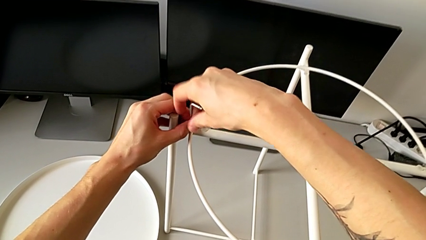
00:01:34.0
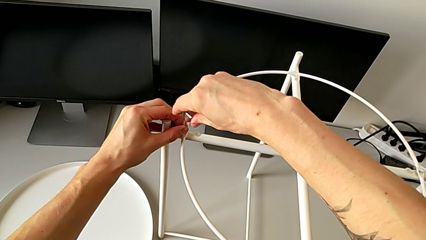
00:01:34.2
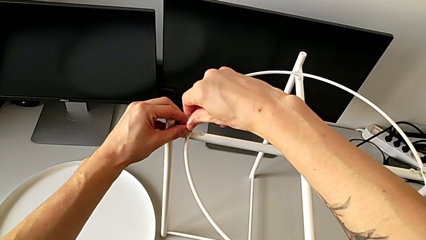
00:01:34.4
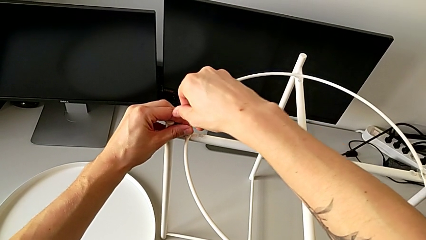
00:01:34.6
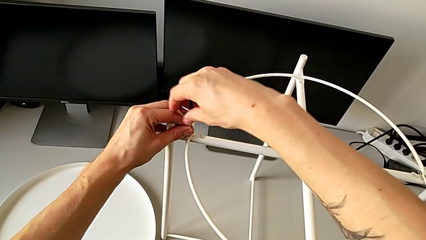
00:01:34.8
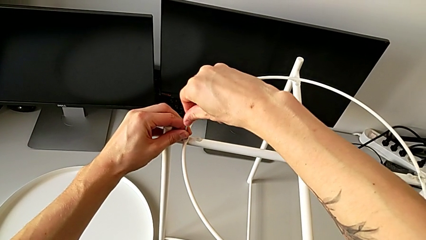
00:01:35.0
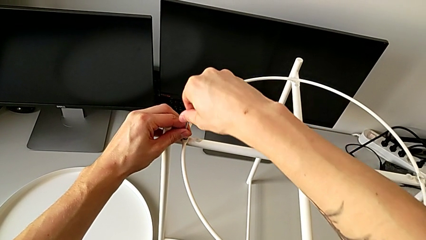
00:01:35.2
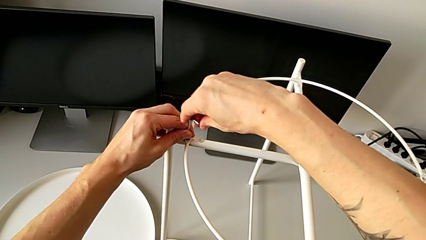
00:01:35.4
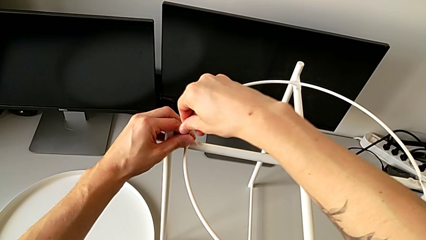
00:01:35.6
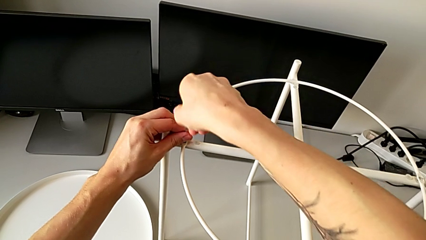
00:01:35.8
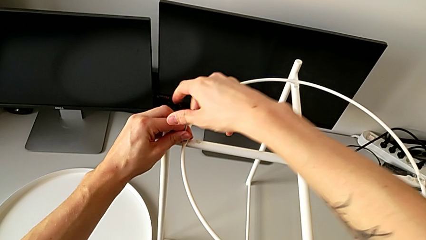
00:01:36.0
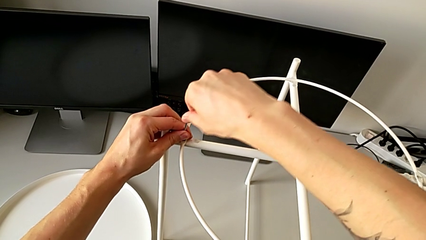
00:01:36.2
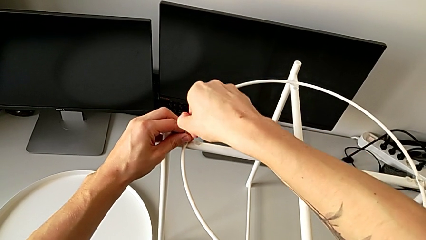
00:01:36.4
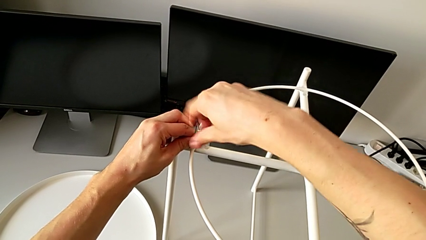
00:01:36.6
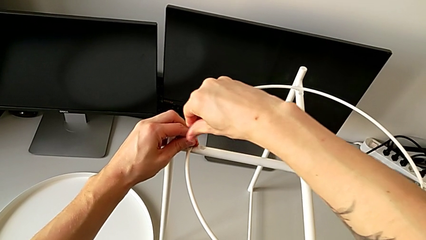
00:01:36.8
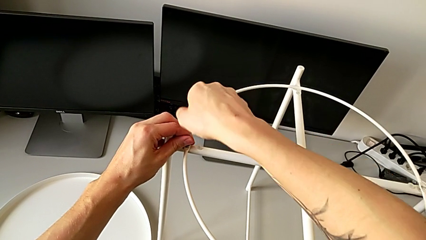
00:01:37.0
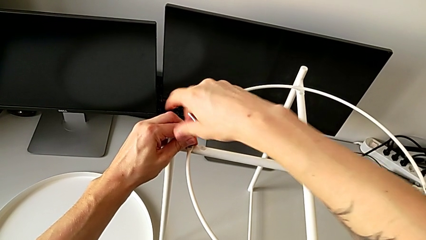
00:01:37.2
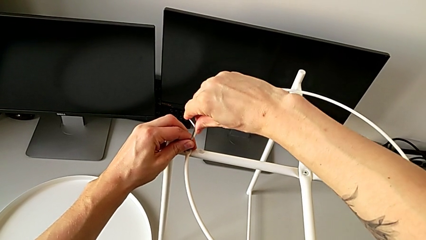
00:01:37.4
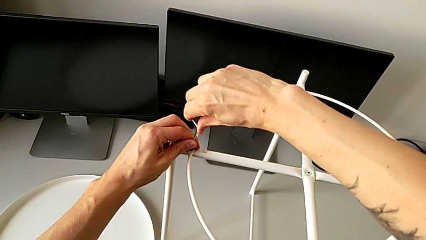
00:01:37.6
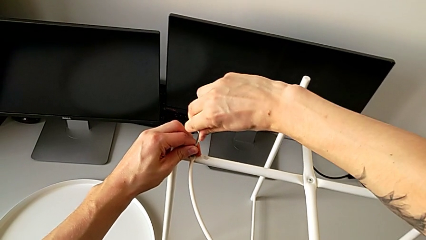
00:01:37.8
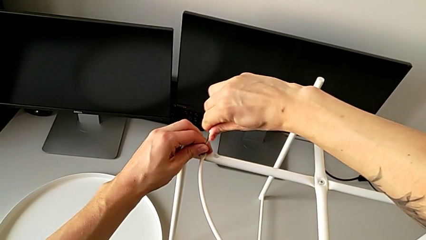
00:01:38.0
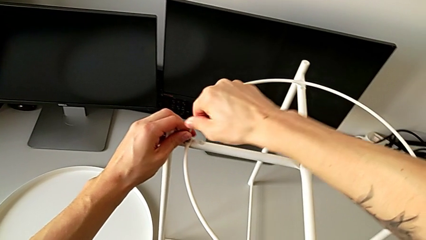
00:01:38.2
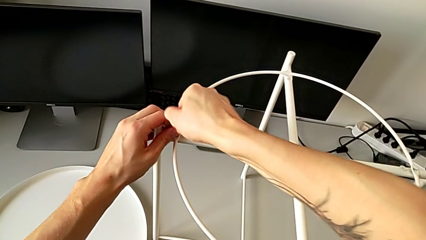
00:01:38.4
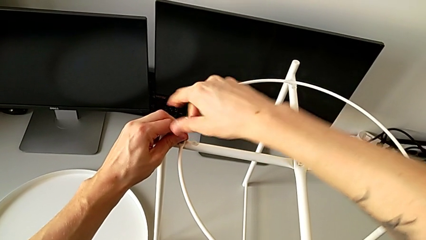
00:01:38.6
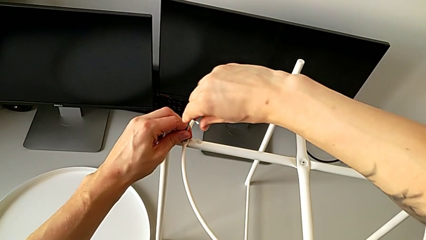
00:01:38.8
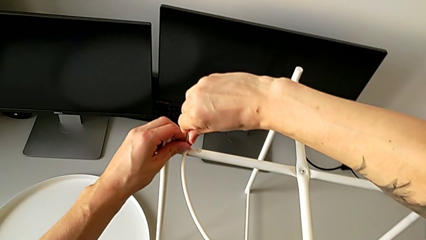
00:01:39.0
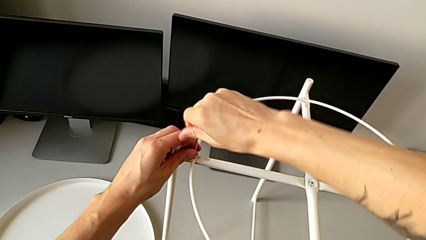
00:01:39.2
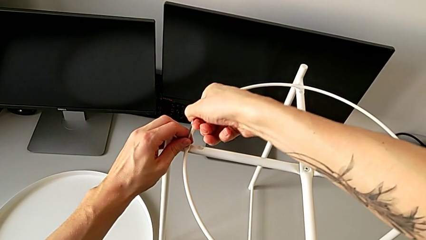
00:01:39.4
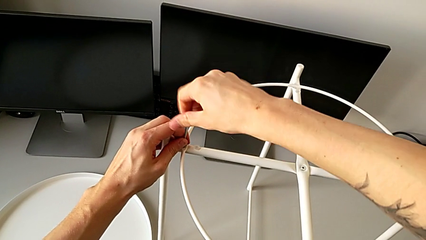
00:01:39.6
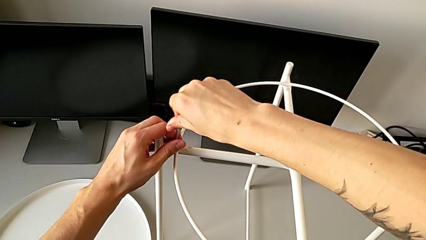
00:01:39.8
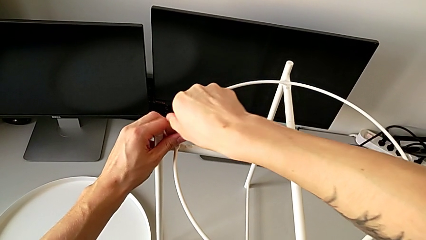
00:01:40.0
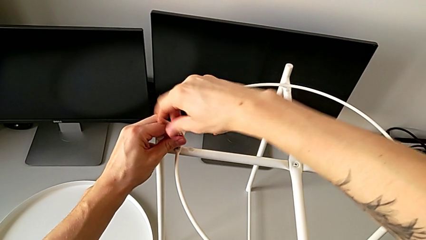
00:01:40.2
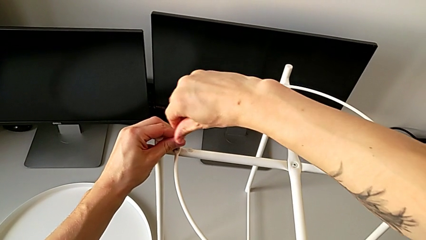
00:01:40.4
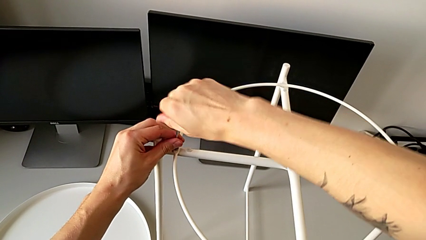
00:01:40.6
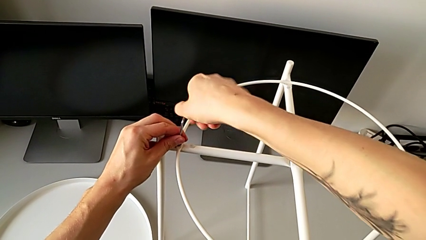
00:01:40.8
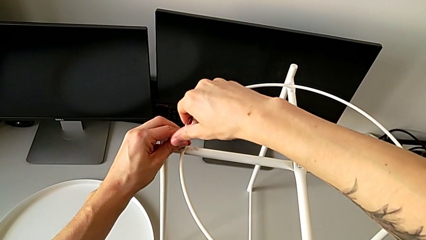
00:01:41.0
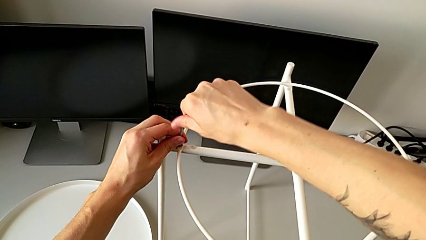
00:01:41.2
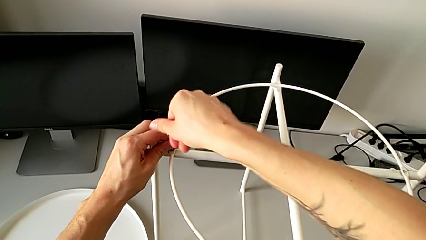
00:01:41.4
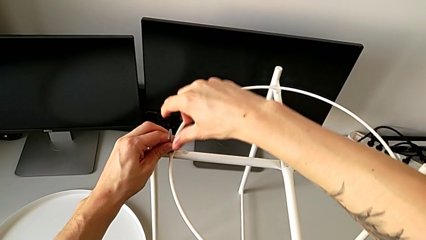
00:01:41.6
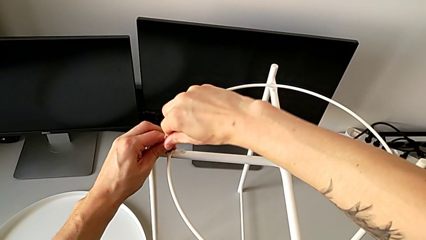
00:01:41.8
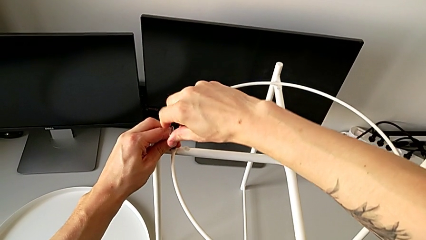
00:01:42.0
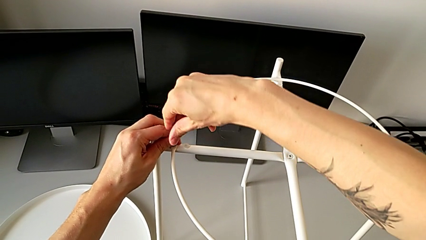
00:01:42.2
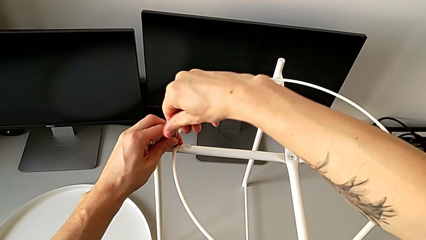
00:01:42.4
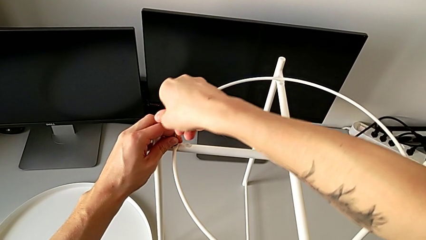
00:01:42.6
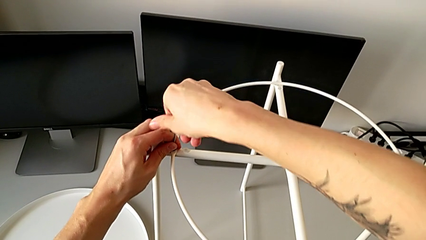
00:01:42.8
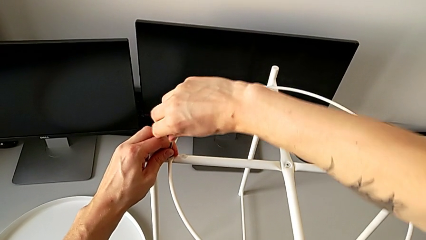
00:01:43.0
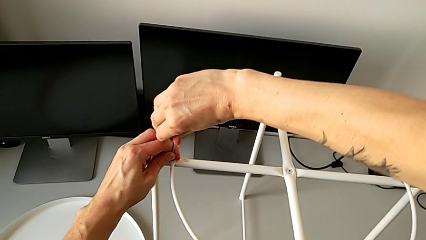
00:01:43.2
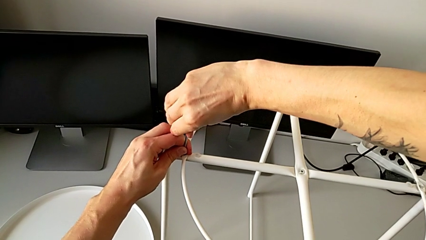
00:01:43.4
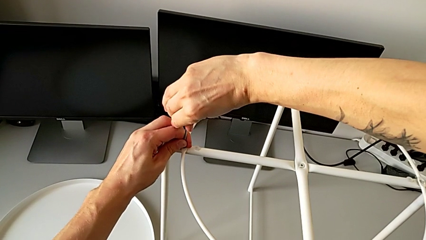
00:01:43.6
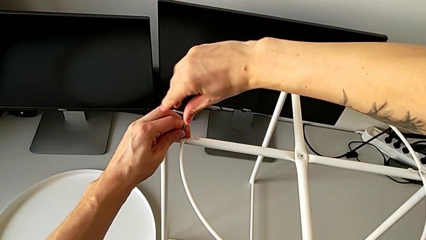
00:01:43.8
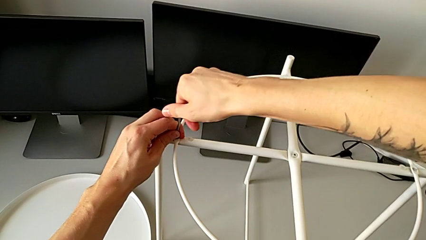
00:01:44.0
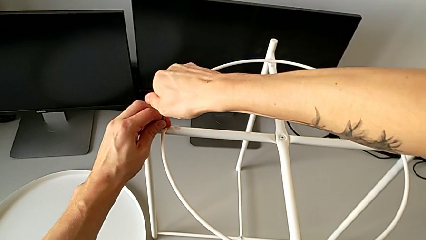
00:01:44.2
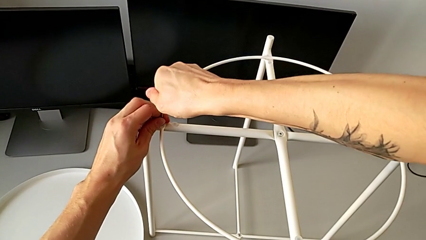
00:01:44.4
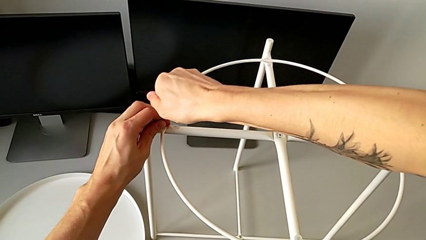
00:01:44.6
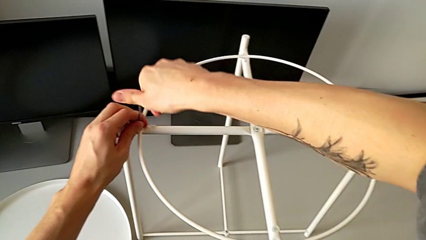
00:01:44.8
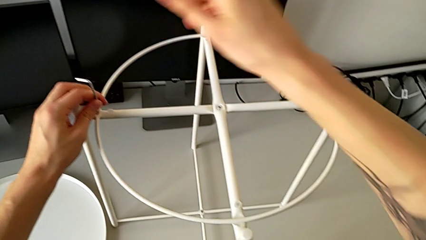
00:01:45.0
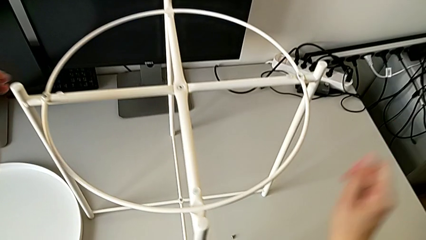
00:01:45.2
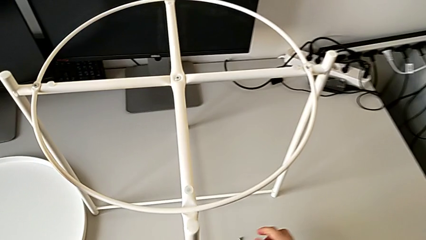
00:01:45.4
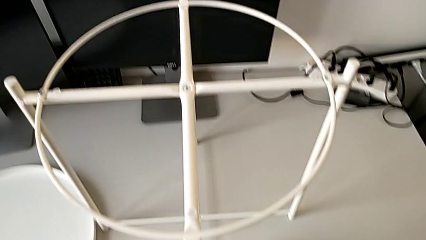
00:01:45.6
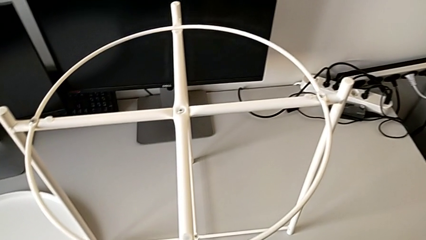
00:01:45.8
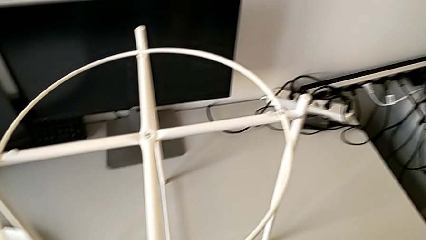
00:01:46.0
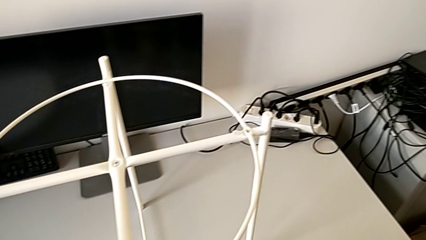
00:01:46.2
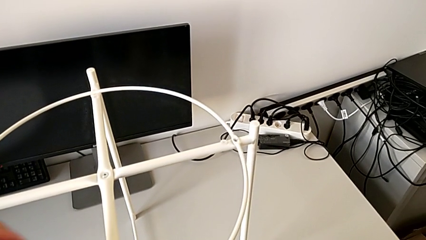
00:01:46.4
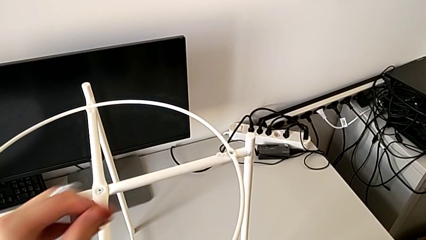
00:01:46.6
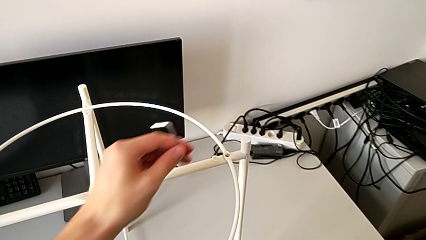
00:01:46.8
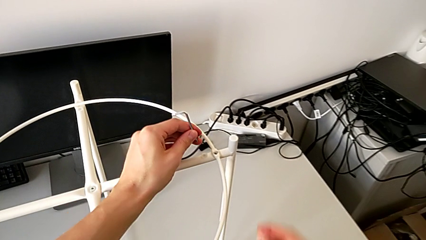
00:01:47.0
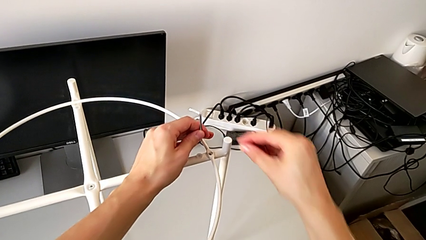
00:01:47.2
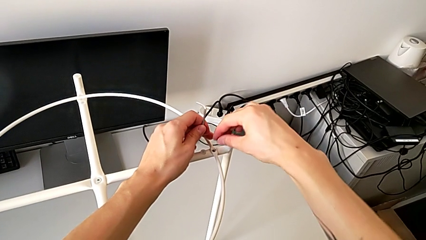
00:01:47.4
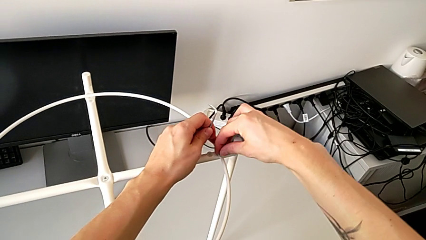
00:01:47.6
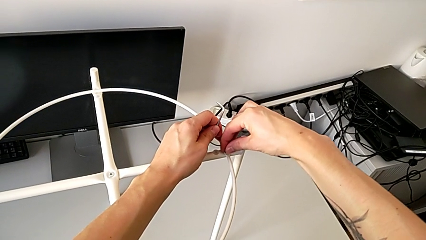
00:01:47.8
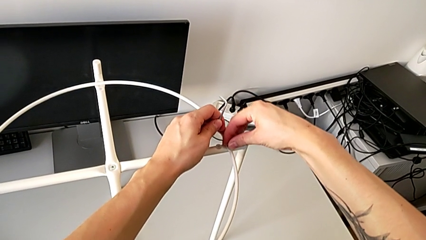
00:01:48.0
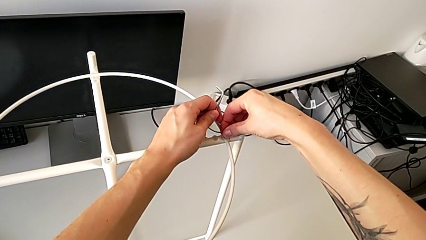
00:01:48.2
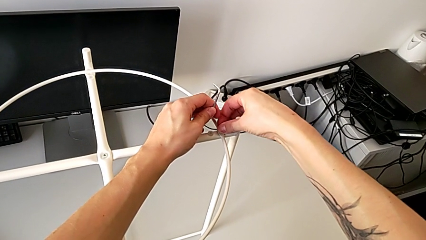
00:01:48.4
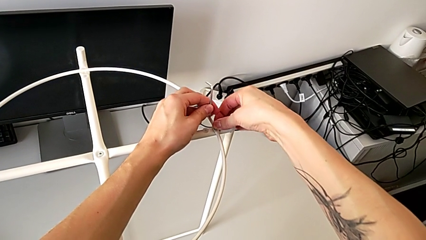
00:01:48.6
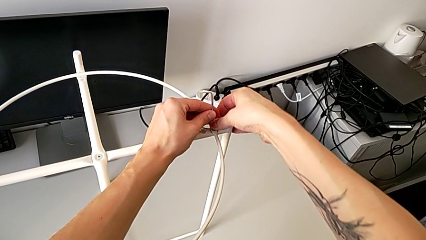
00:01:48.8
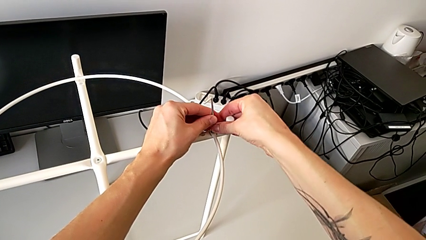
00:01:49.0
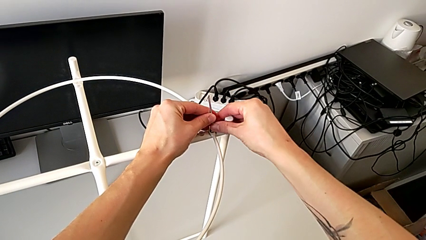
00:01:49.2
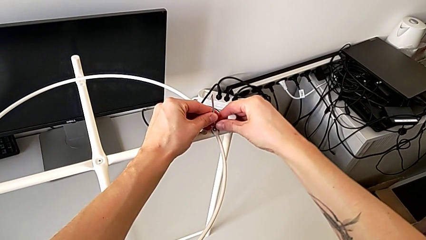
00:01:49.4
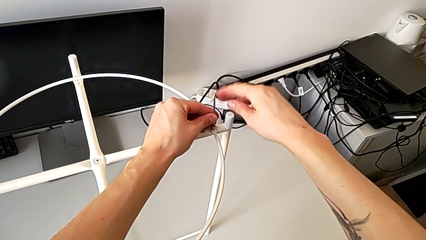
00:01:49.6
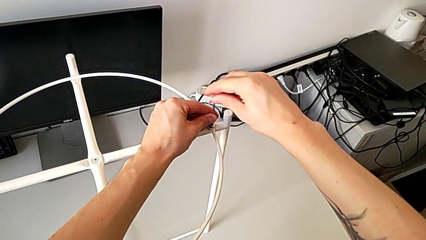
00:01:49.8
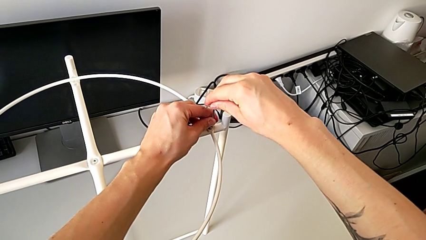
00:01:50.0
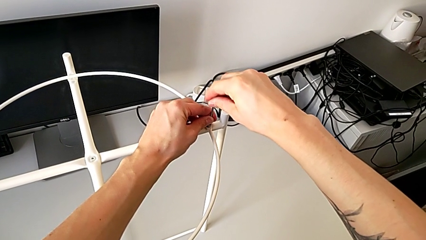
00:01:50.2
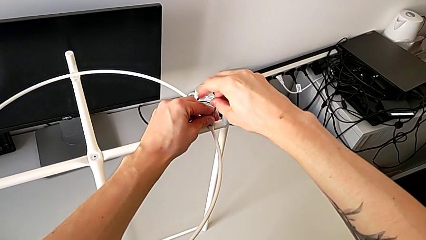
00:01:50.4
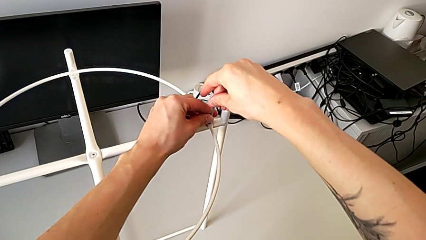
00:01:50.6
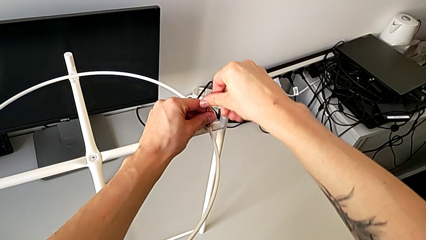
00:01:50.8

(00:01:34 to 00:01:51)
The camera wearer is assembling a circle. They screw the hex socket head, withdraw the Allen wrench, grab the hex socket head, insert it and insert the Allen wrench.
